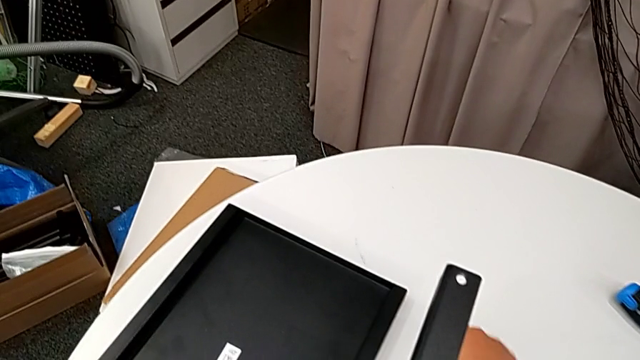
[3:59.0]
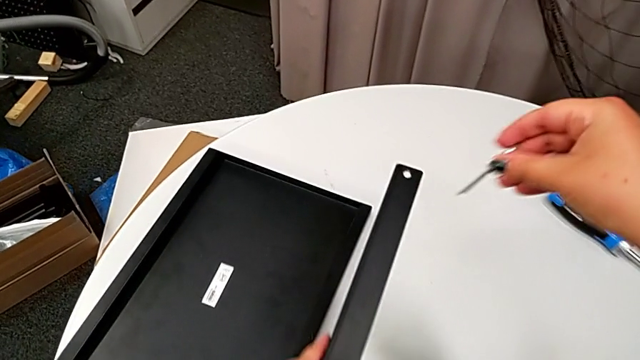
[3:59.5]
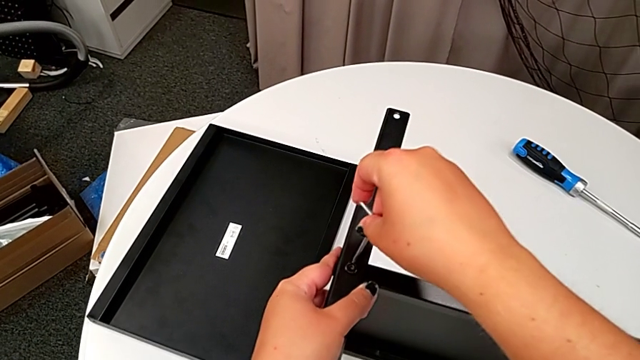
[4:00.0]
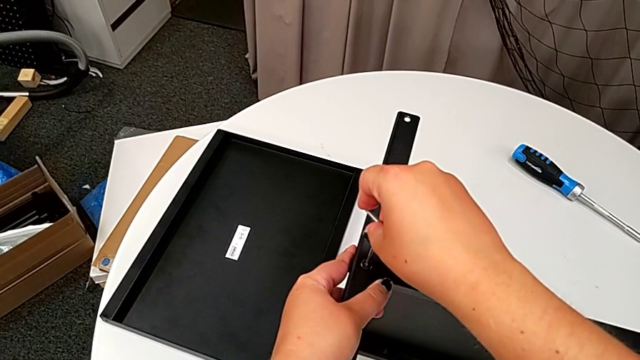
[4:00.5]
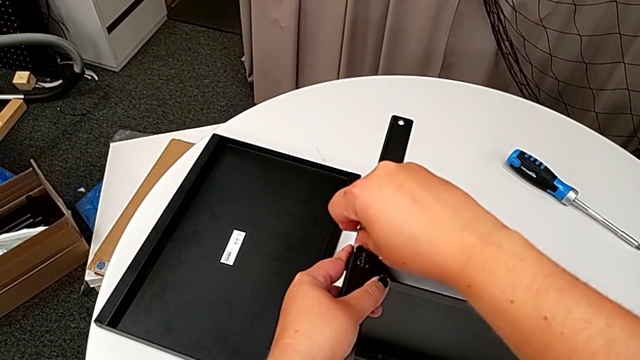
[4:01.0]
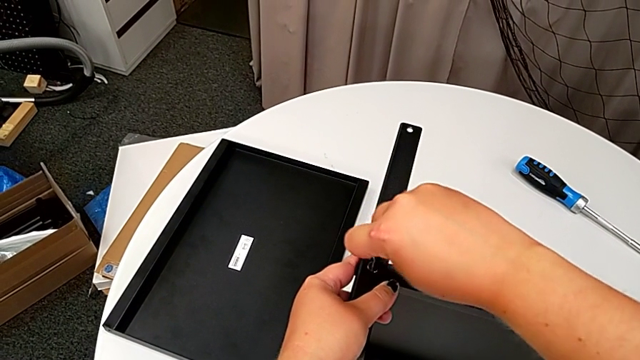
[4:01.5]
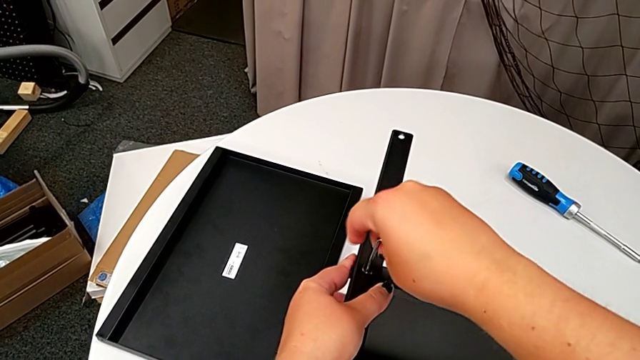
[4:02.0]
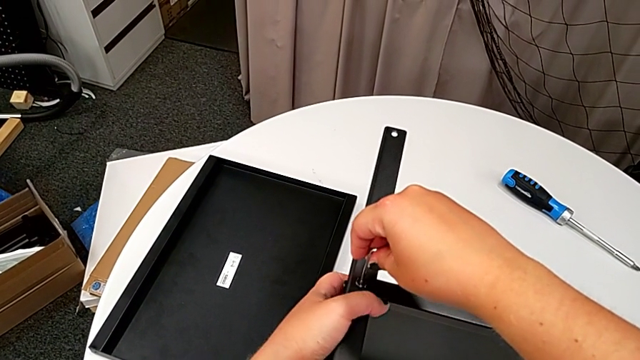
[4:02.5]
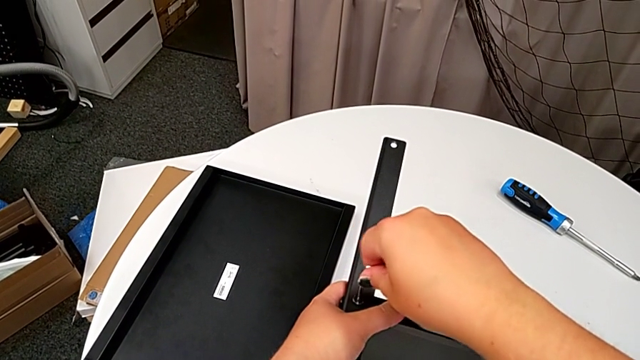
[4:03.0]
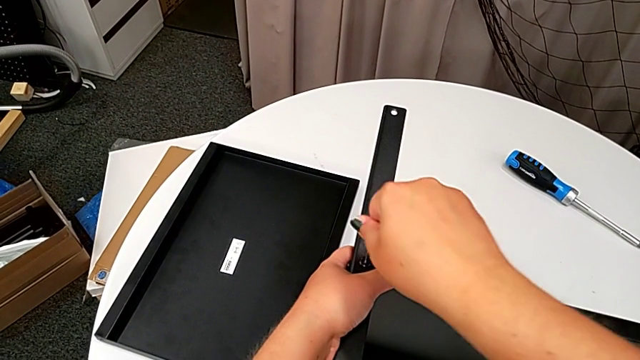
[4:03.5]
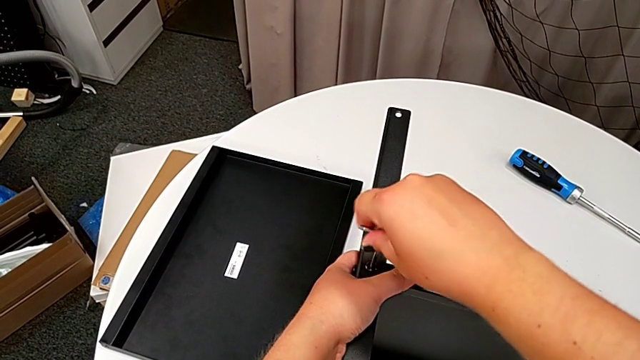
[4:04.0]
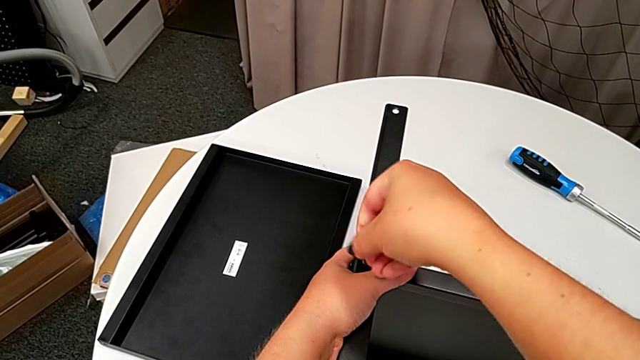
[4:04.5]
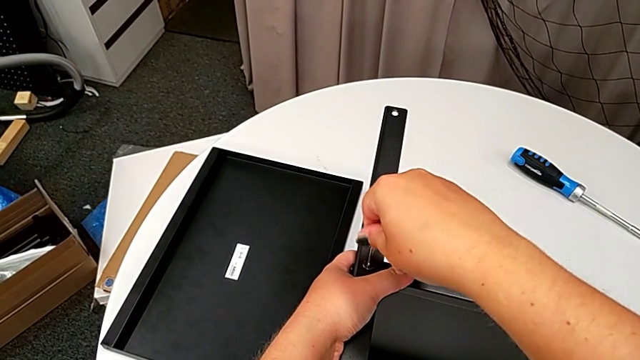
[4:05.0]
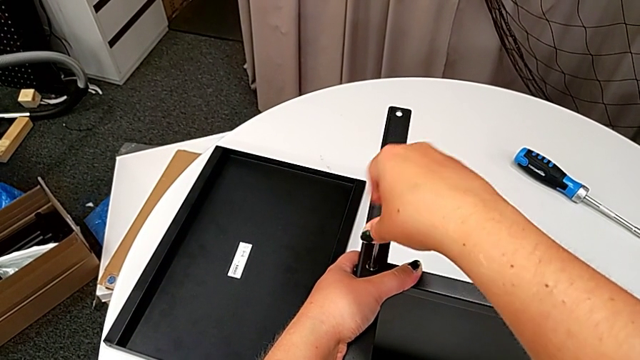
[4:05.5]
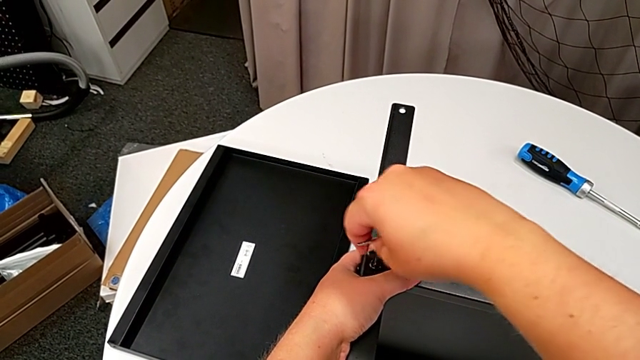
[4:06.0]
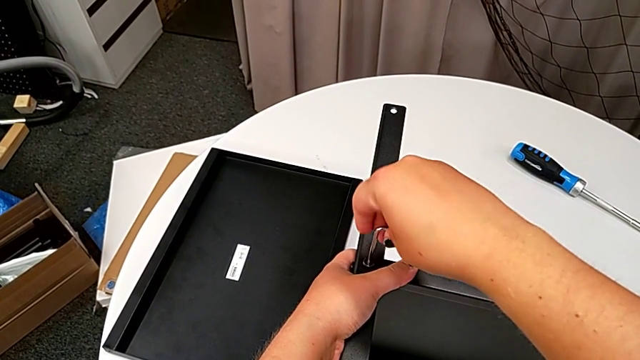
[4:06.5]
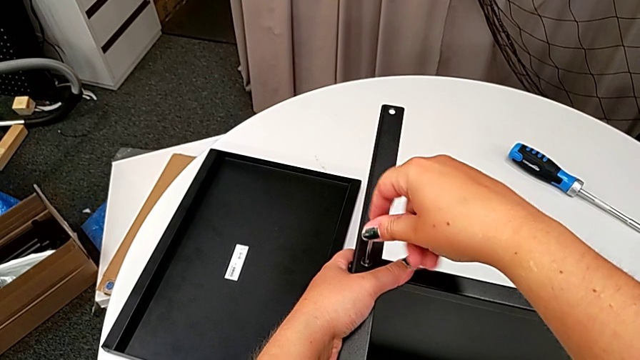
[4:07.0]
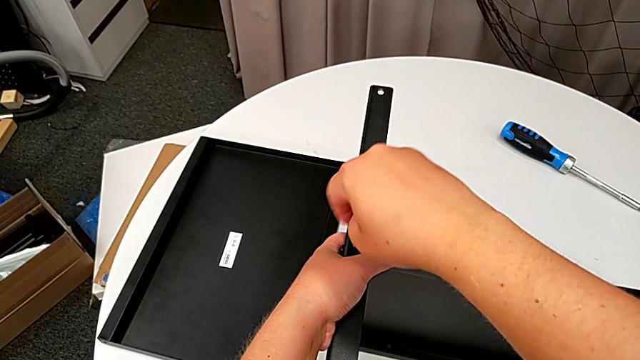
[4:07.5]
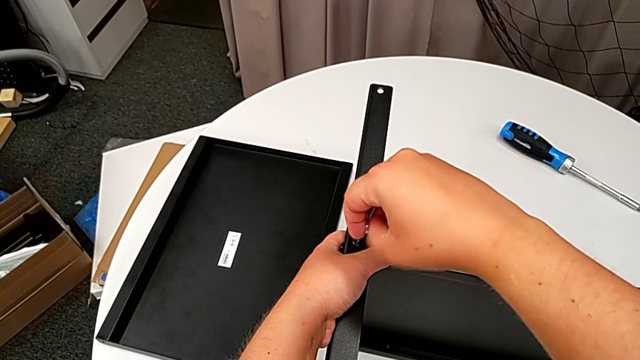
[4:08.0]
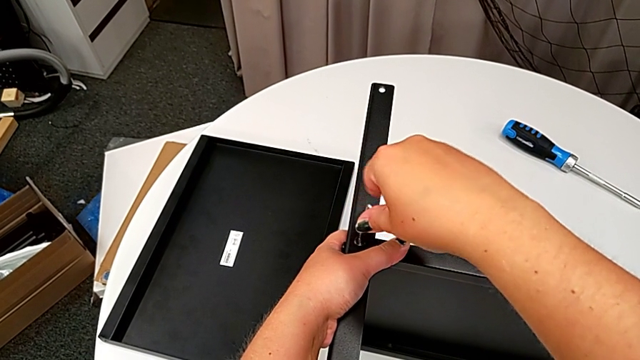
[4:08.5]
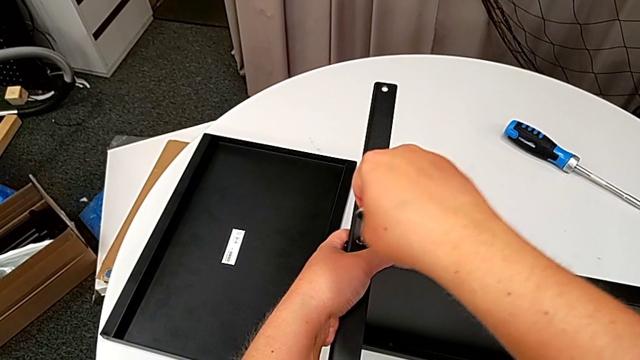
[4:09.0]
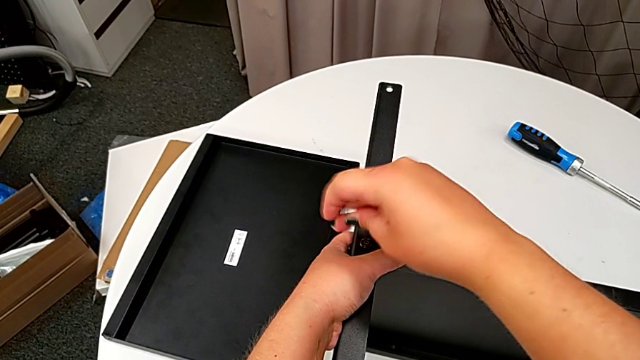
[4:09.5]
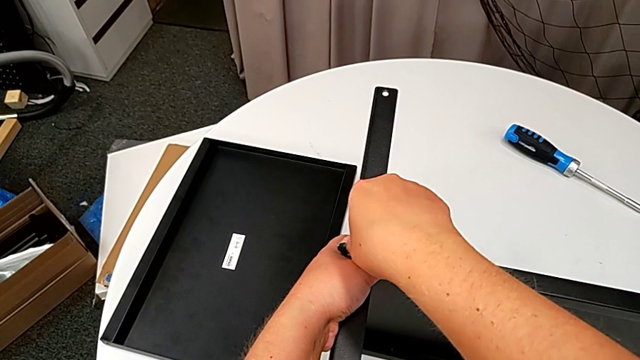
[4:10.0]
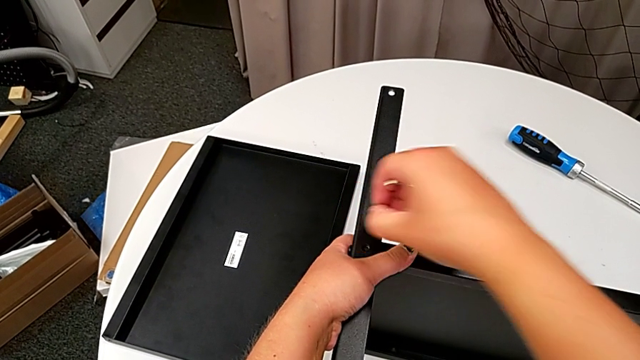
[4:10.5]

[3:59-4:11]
The camera wearer is disassembling the fourth leg. They approach the hex socket head, insert the Allen wrench, unscrew the hex socket head, withdraw the Allen wrench and disassemble the hex socket head.

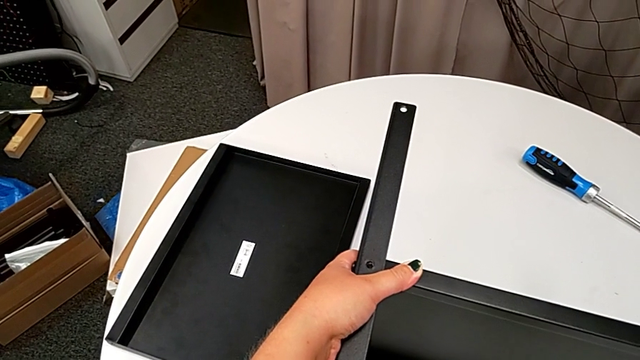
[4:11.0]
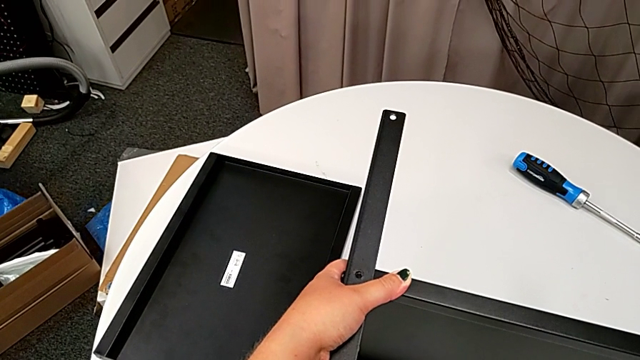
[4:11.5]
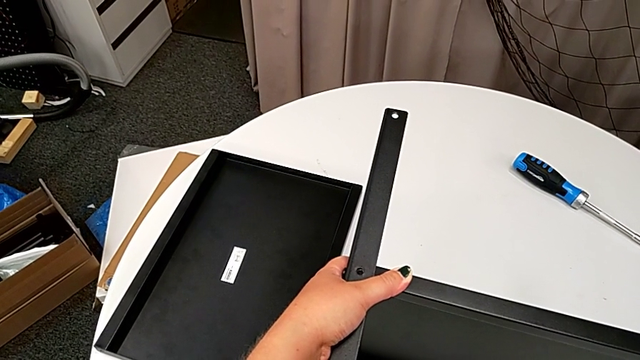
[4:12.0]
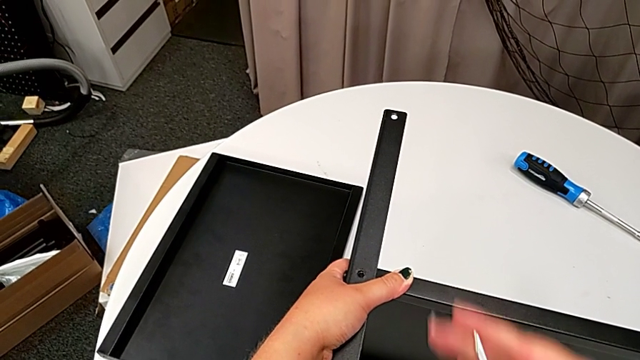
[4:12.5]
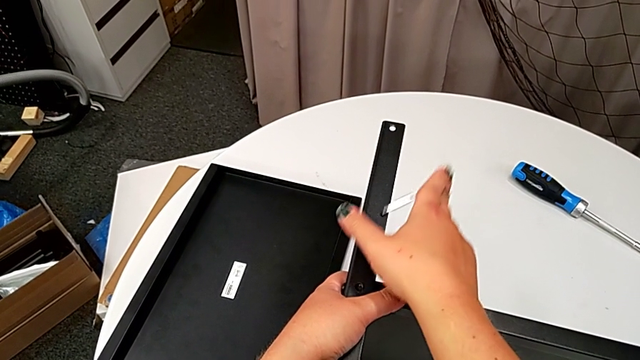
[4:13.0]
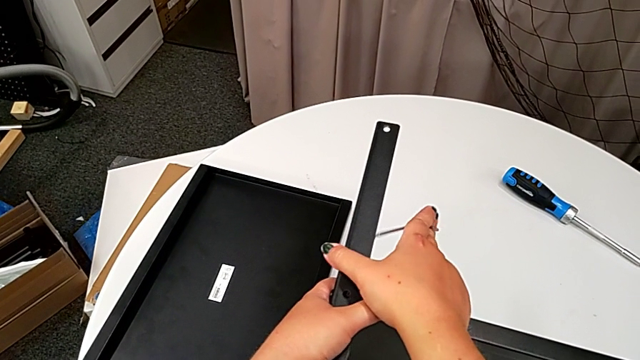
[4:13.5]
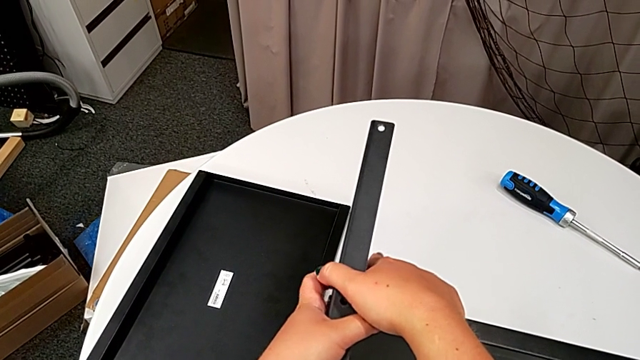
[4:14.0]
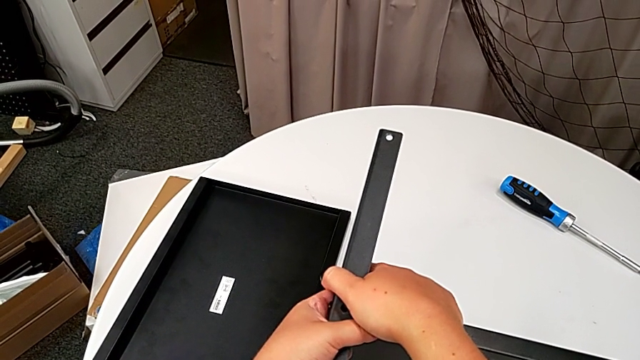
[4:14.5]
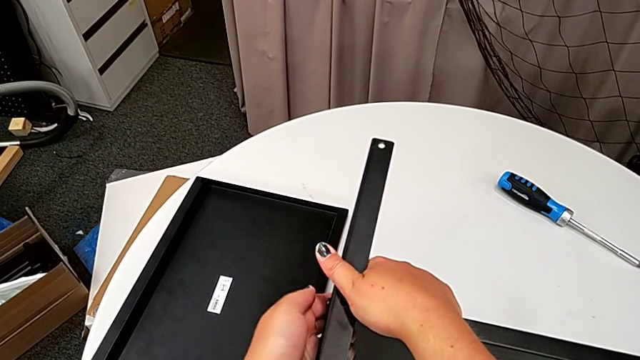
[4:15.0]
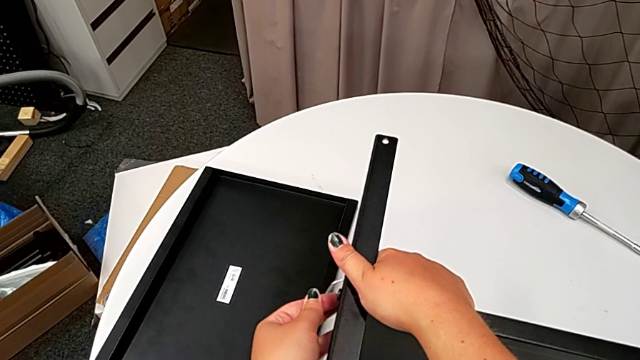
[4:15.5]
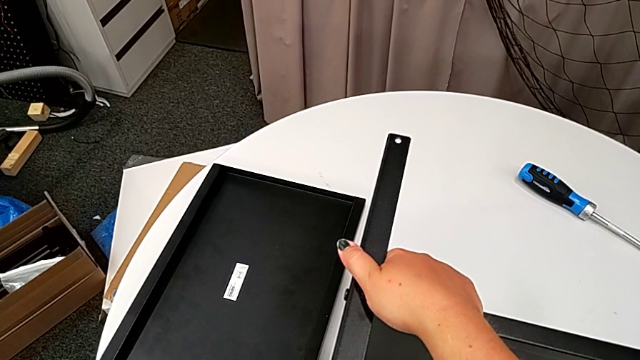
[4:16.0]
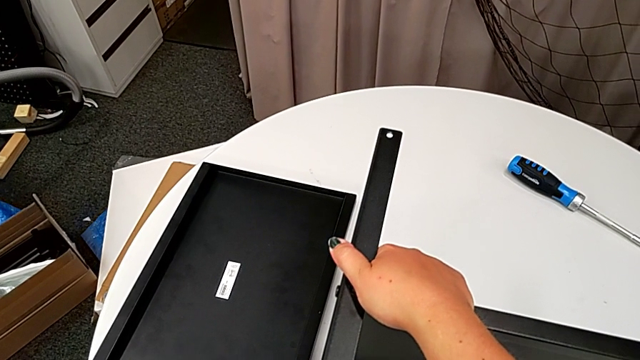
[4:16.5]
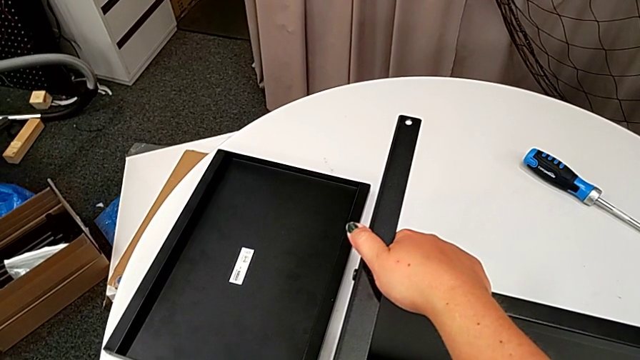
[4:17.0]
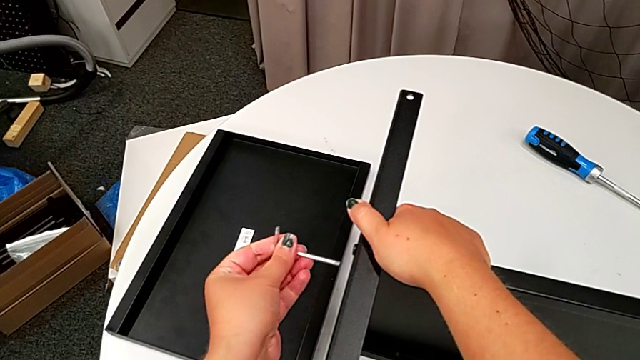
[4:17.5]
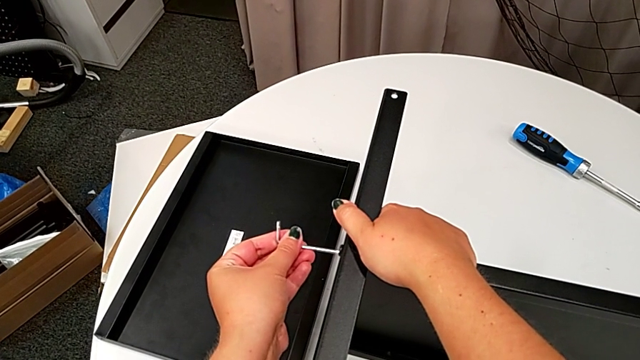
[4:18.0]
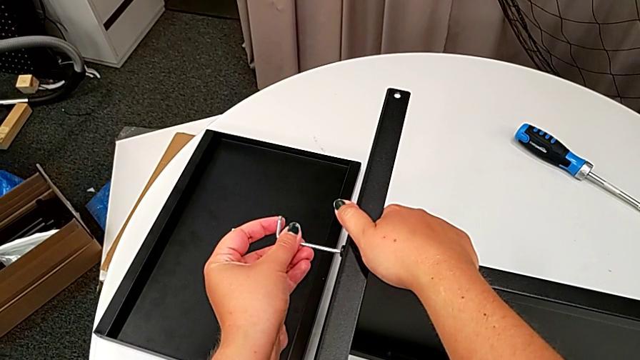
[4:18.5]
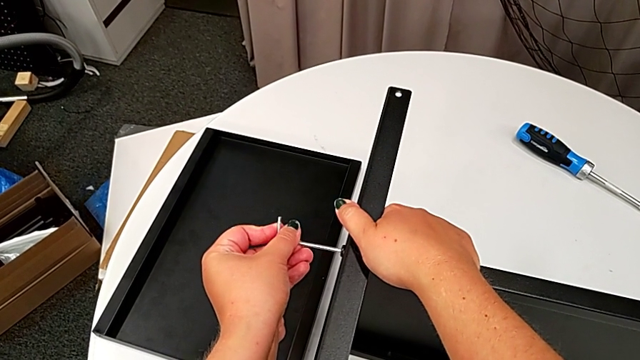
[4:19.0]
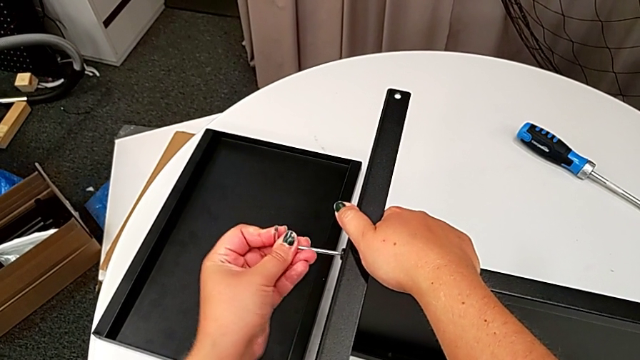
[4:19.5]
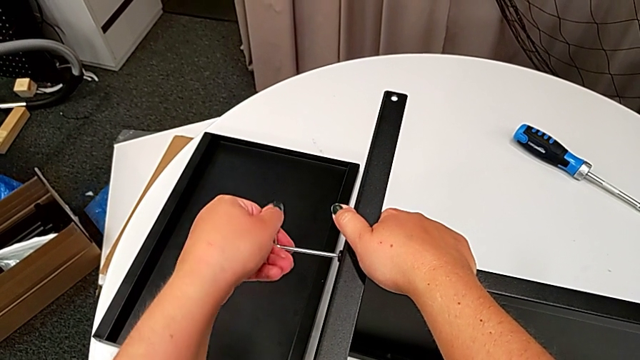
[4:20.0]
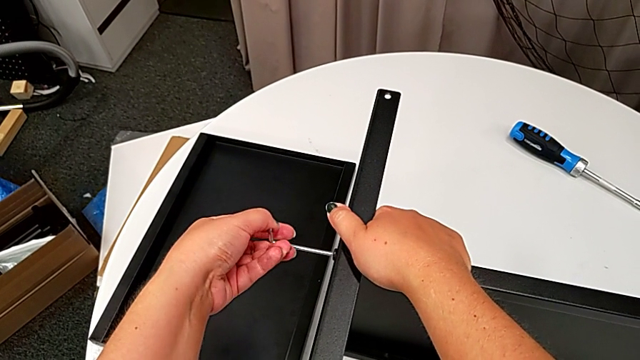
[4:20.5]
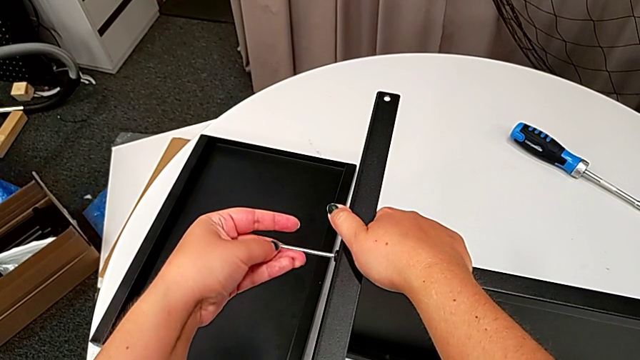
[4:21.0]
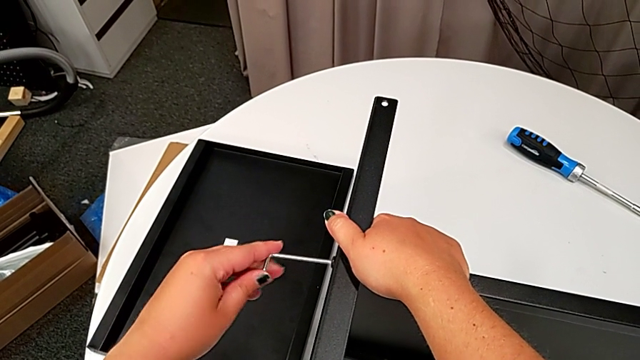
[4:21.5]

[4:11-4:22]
The camera wearer is disassembling the fourth leg. They place the hex socket head, hold the leg, insert the Allen wrench and begin to unscrew the hex socket head.
